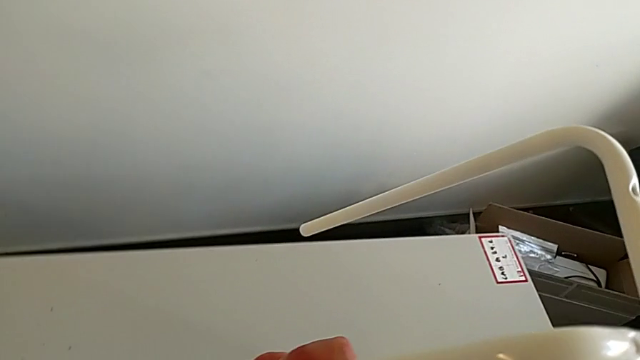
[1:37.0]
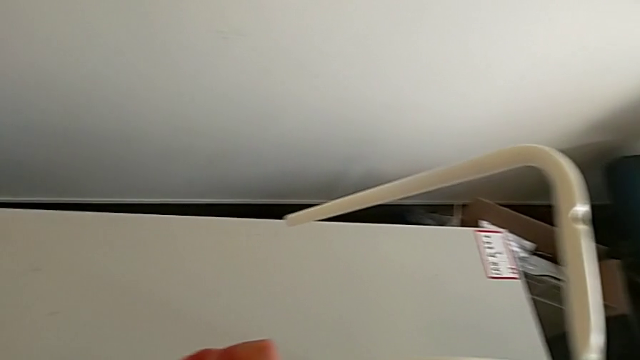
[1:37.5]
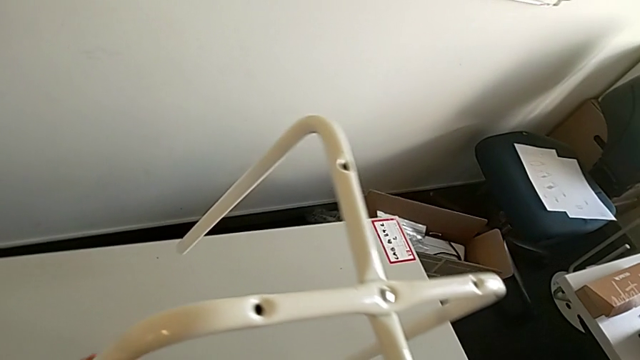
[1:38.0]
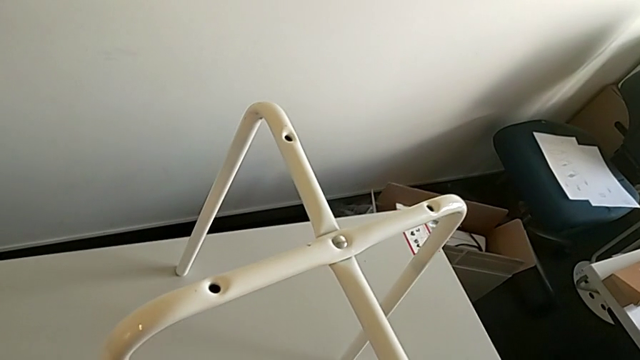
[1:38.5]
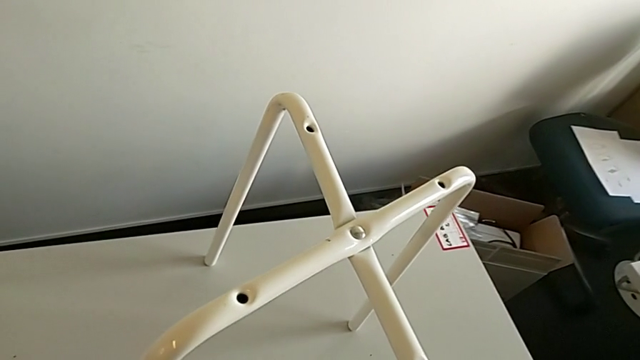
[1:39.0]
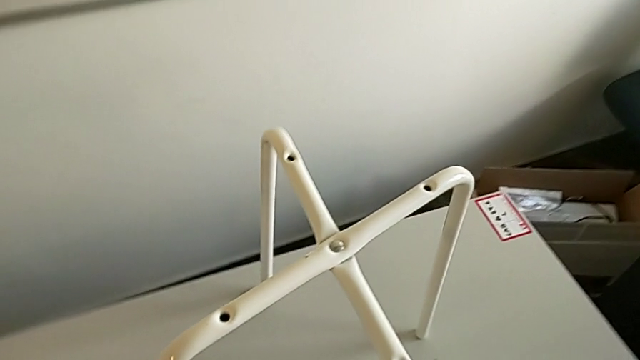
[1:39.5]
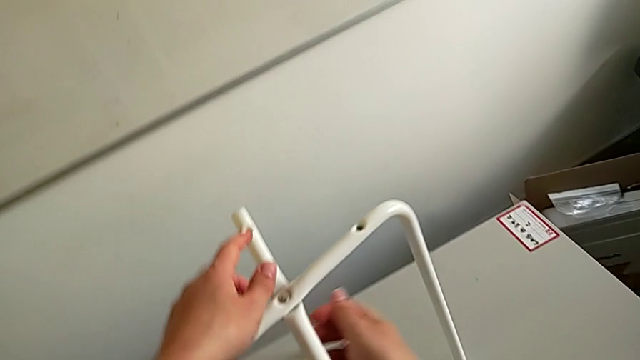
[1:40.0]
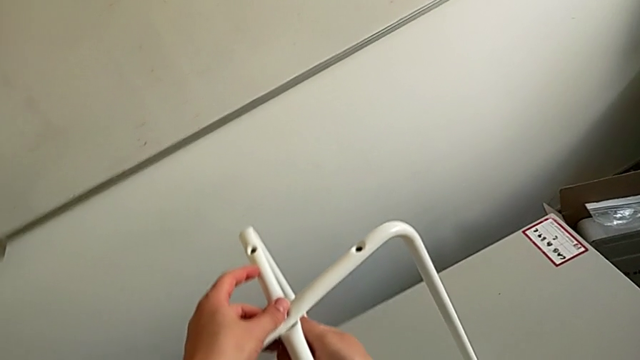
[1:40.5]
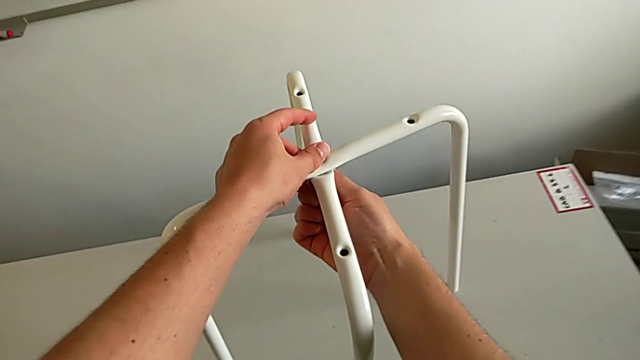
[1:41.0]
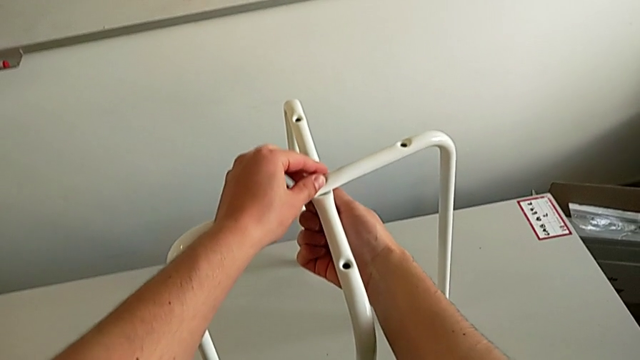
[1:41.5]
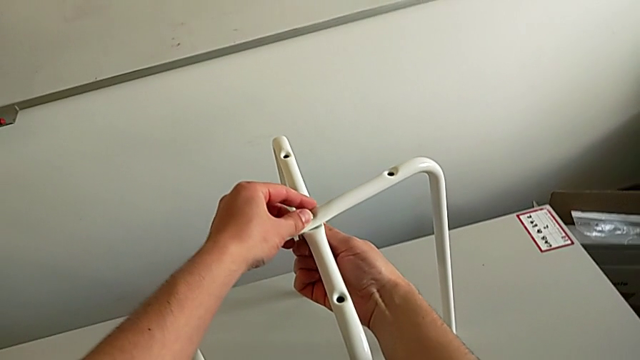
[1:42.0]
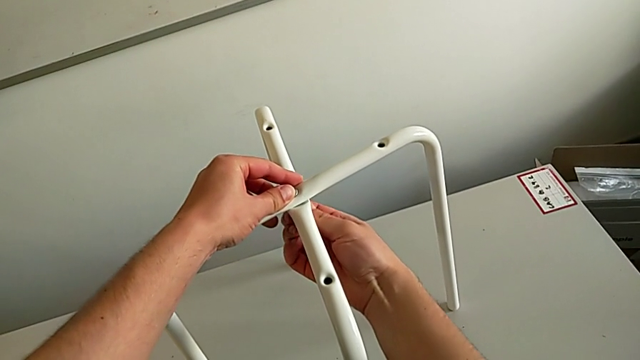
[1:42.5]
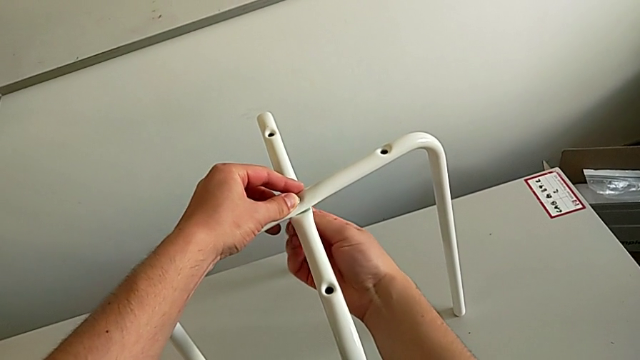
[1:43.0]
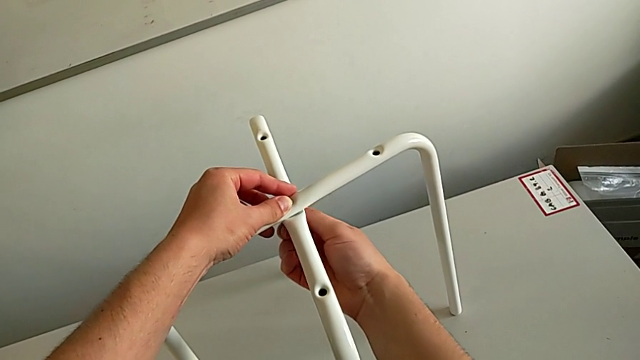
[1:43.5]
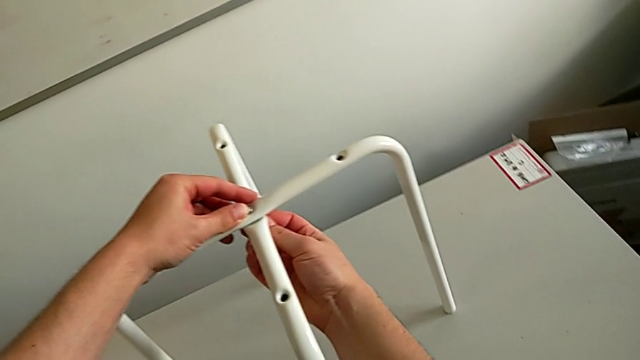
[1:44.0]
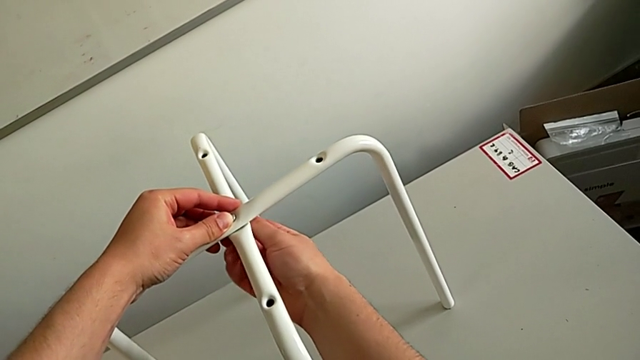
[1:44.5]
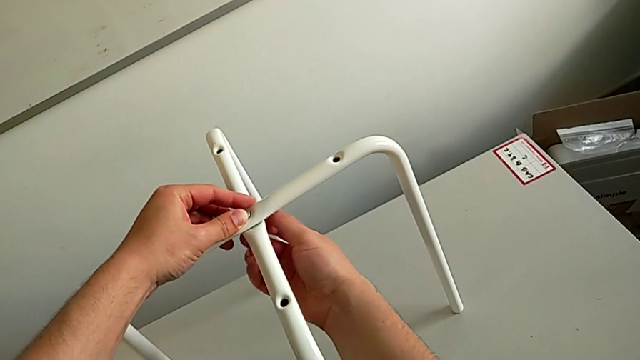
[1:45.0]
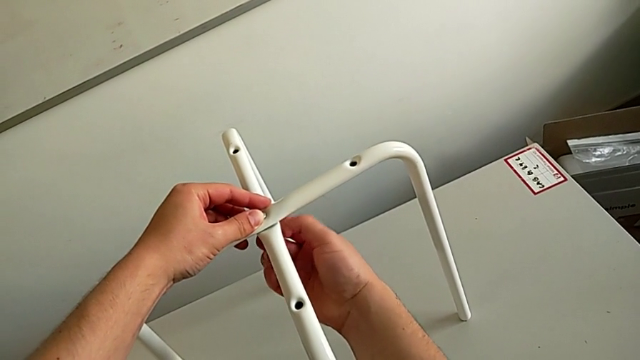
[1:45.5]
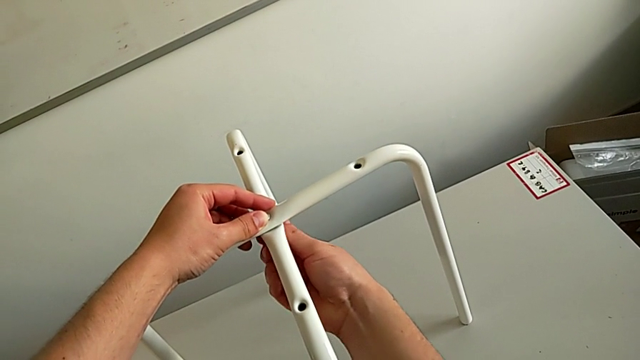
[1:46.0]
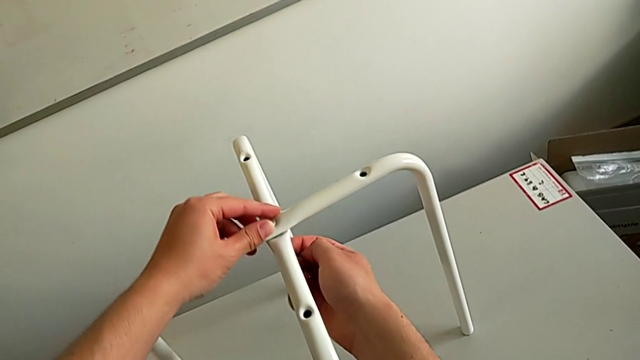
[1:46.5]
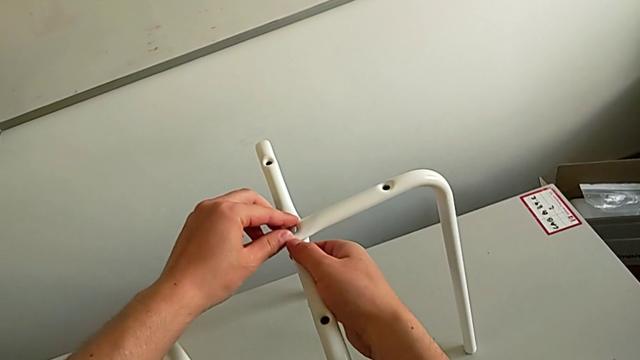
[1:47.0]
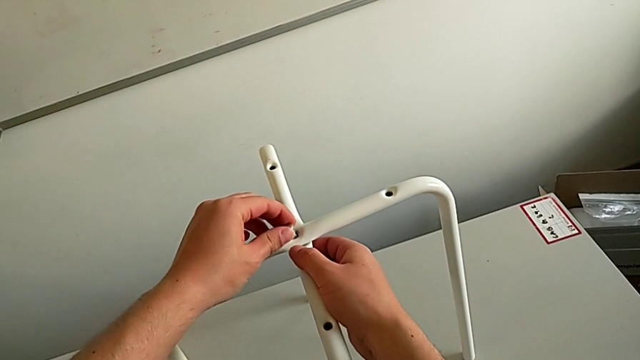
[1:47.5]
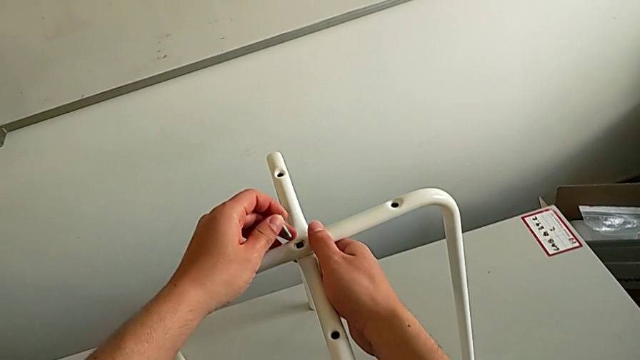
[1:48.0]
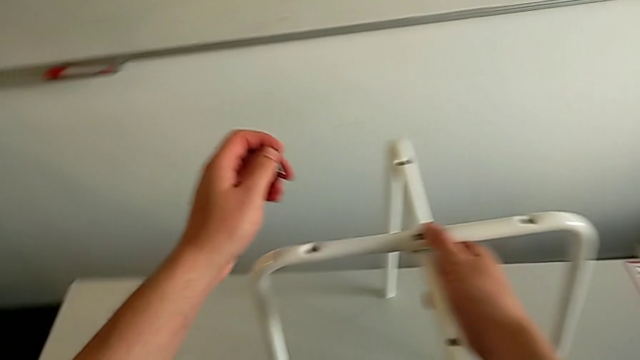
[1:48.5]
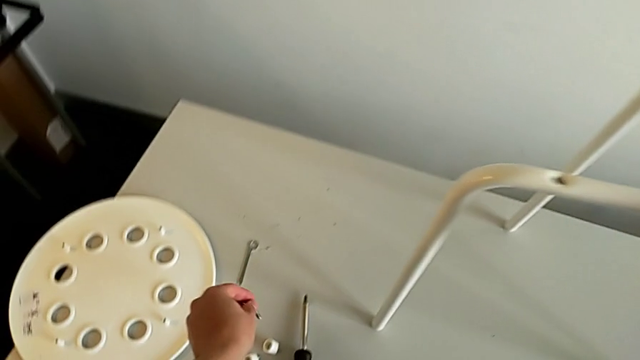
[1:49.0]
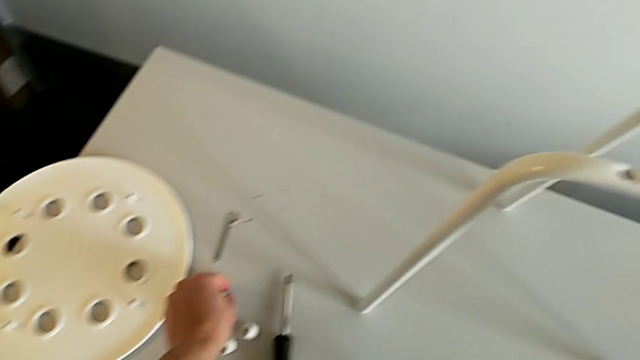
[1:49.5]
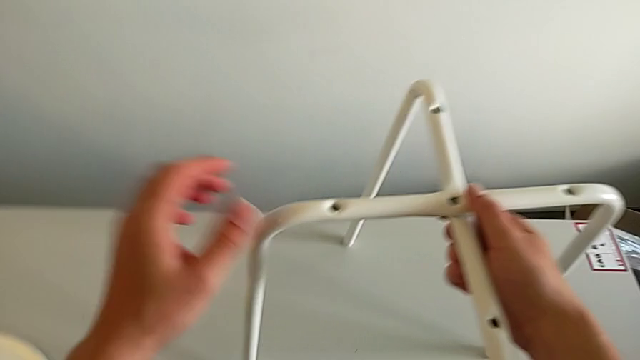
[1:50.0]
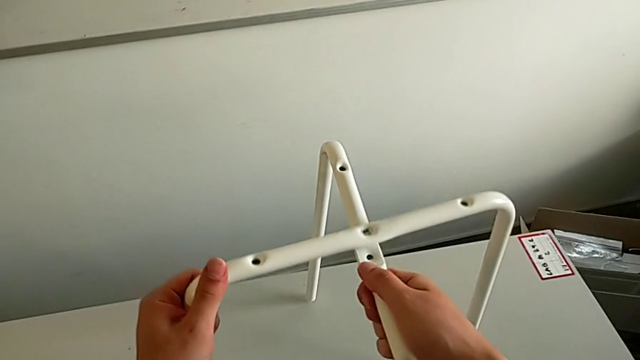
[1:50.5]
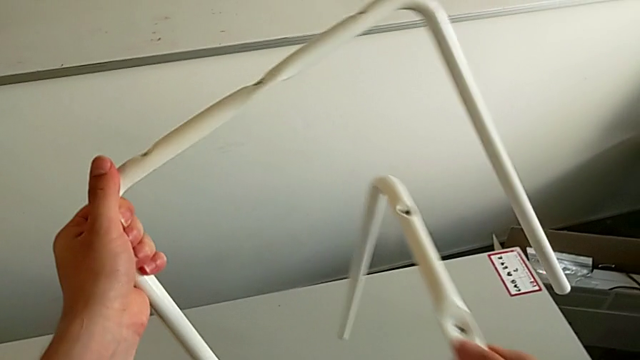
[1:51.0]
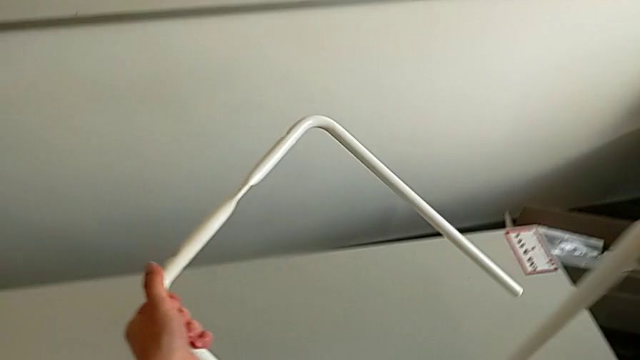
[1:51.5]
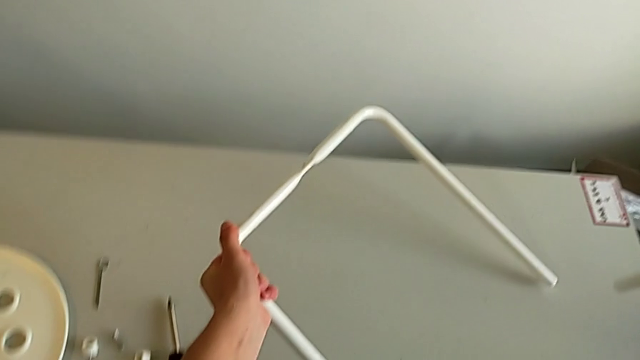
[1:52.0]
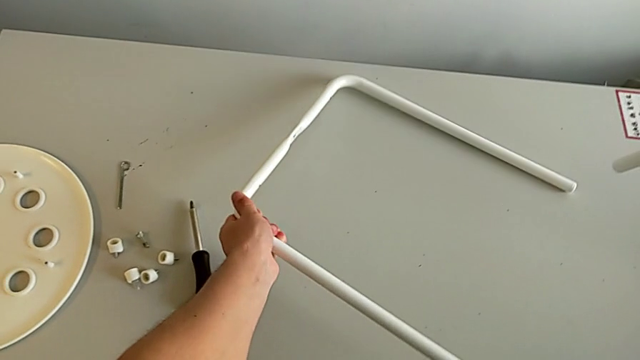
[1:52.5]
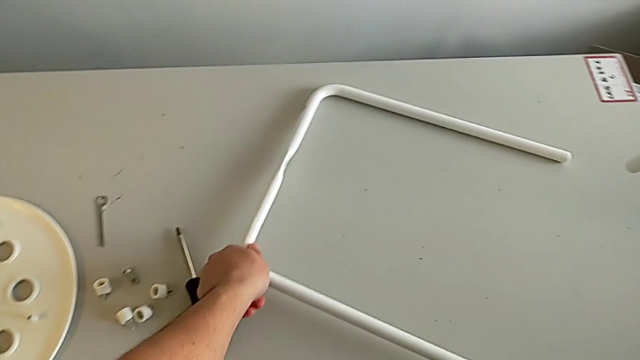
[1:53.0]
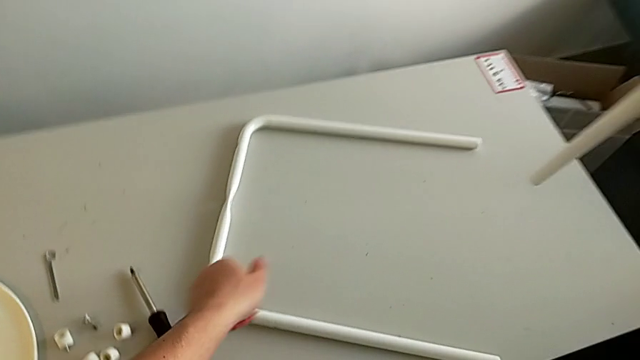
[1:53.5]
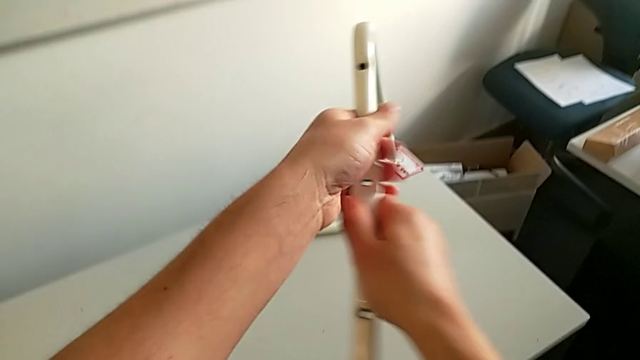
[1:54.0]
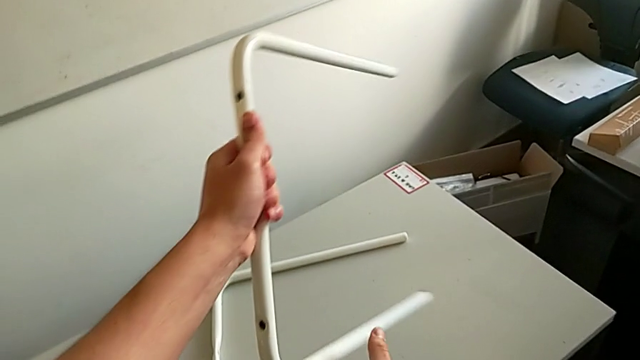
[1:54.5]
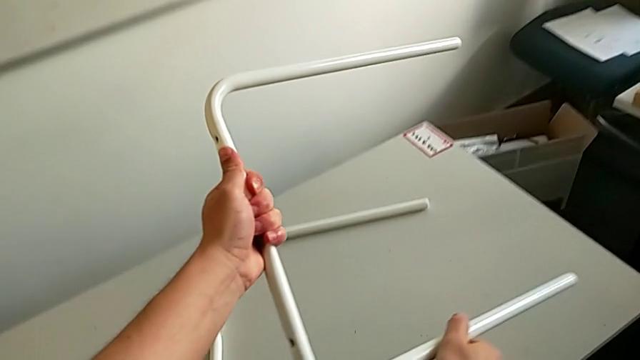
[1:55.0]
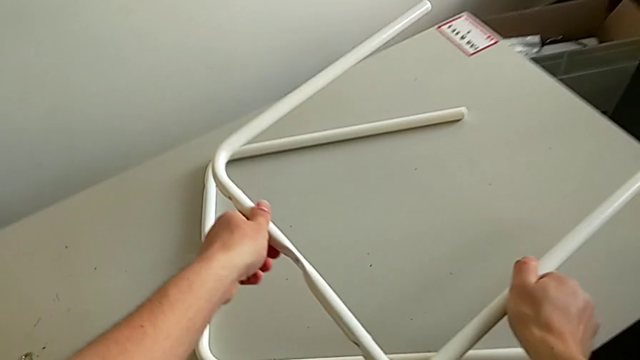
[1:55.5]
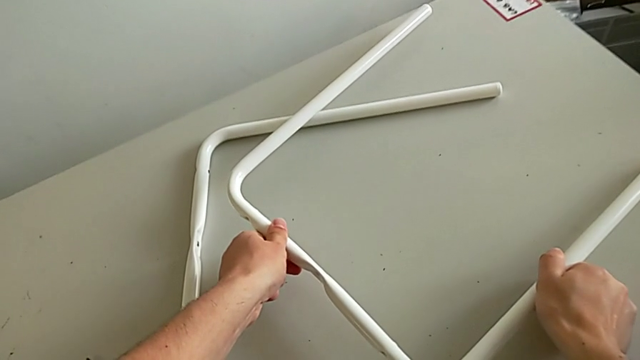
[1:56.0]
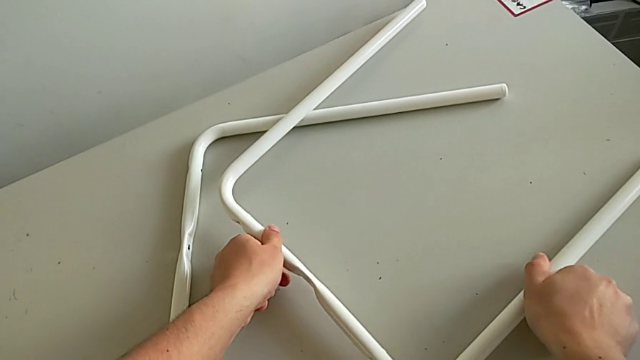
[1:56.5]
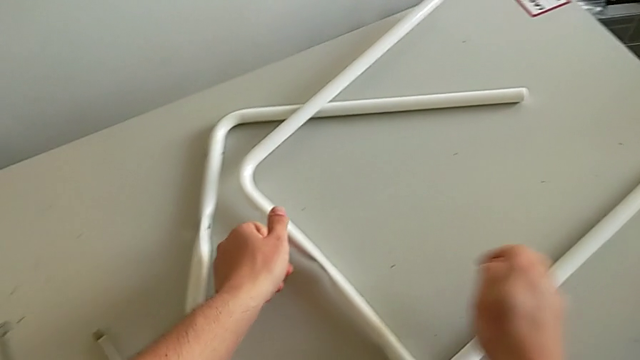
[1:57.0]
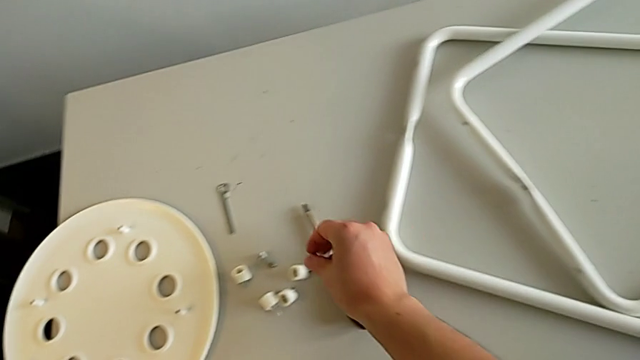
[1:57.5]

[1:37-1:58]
The camera wearer is disassembling the legs from the seat. They place the stool, disassemble the leg, grab the bolt, place it, disassemble the leg, place the first leg, place the second leg and place the hex nut.
